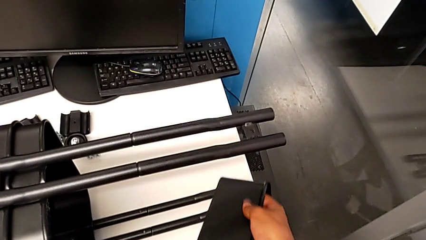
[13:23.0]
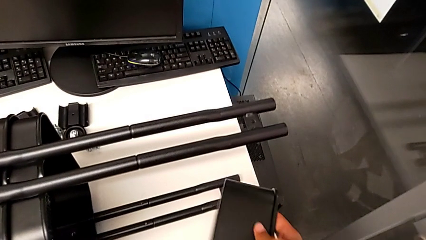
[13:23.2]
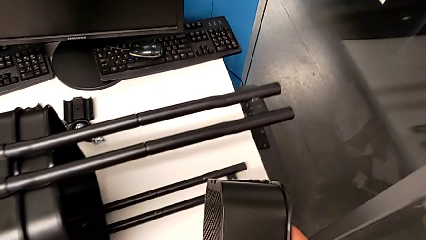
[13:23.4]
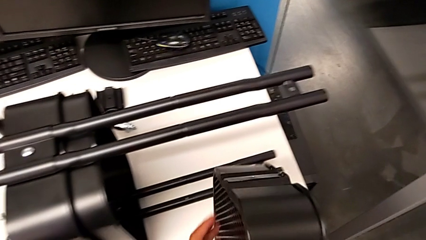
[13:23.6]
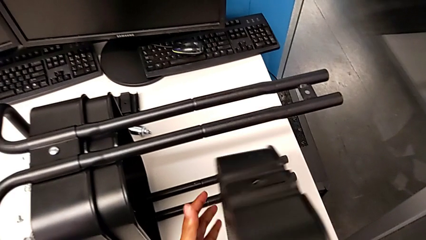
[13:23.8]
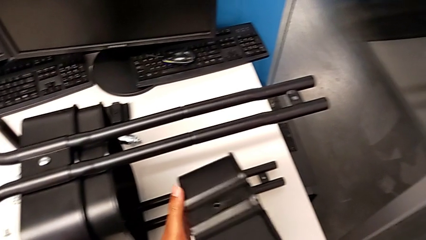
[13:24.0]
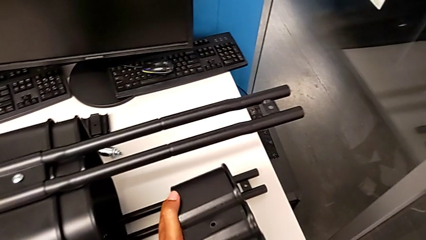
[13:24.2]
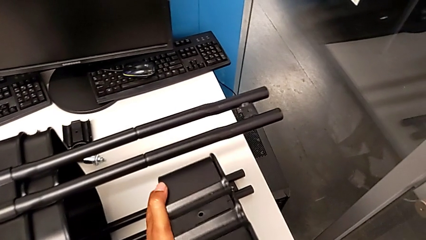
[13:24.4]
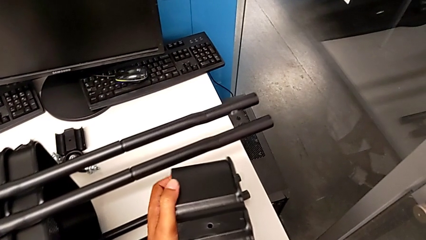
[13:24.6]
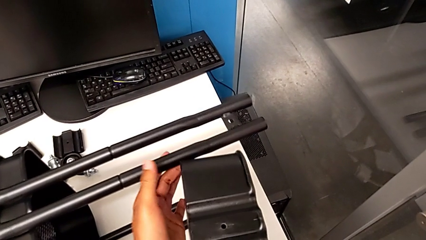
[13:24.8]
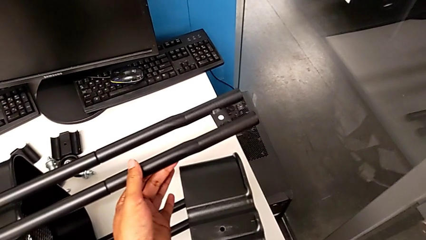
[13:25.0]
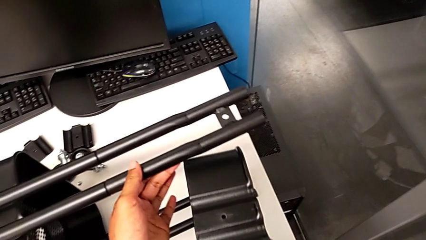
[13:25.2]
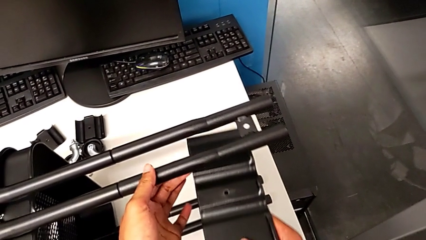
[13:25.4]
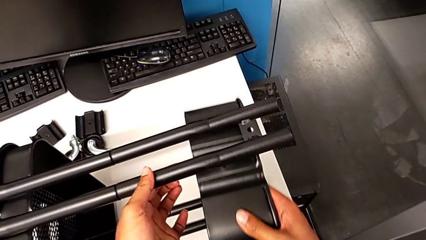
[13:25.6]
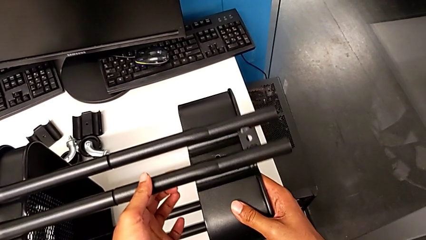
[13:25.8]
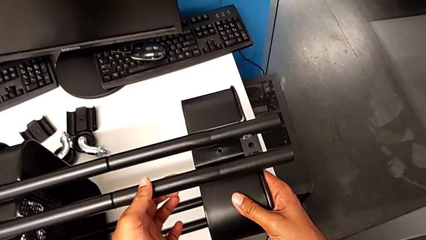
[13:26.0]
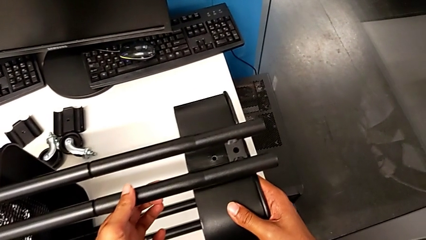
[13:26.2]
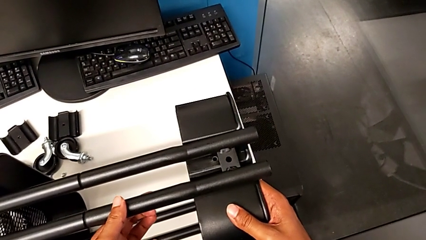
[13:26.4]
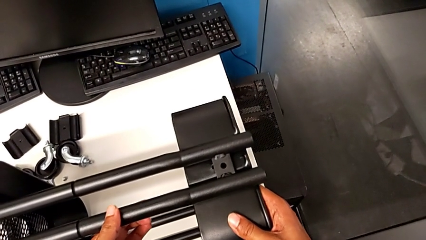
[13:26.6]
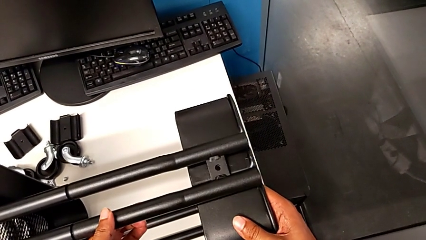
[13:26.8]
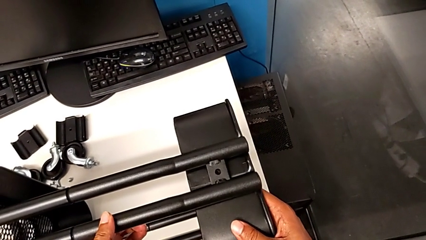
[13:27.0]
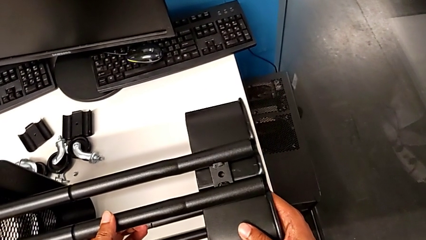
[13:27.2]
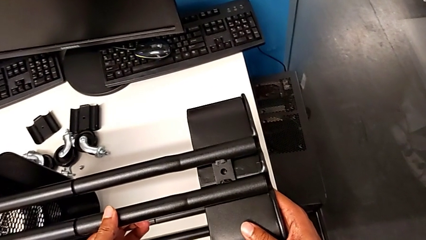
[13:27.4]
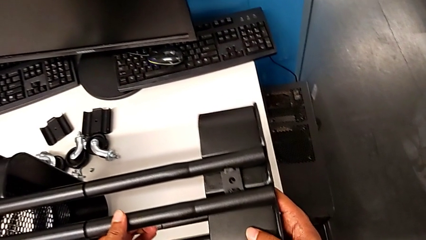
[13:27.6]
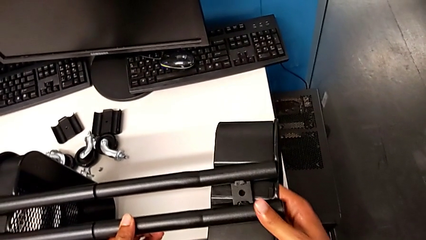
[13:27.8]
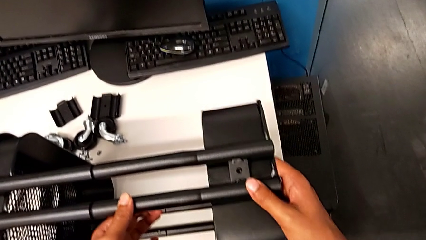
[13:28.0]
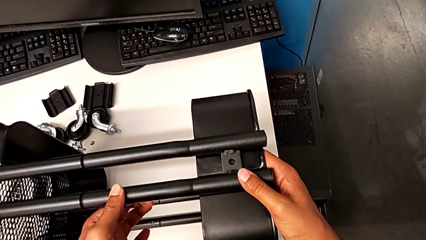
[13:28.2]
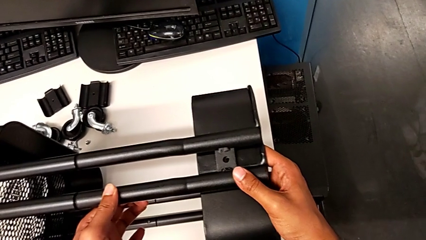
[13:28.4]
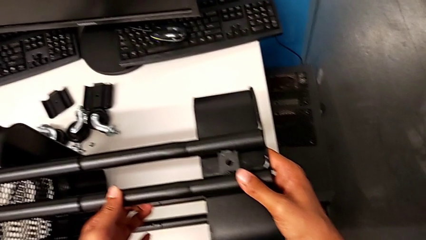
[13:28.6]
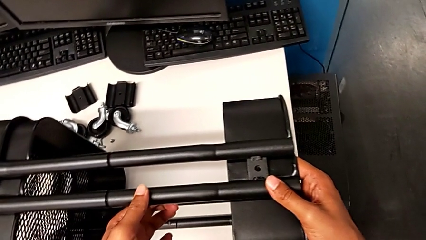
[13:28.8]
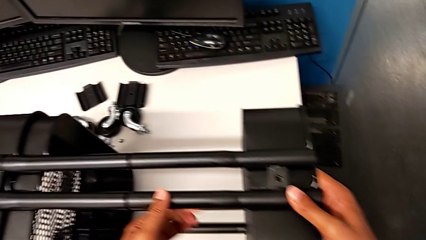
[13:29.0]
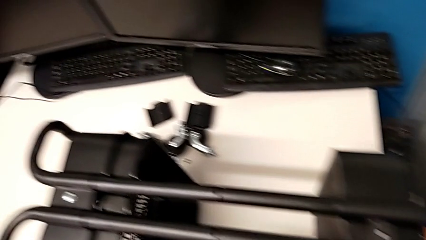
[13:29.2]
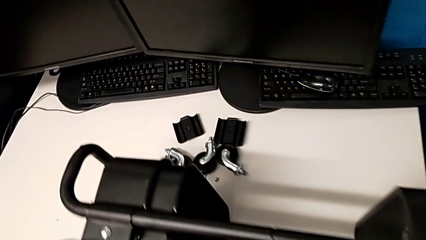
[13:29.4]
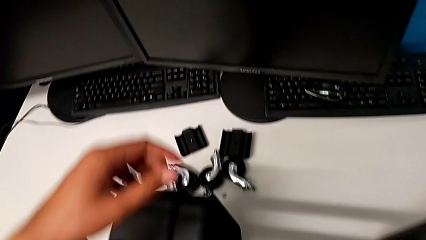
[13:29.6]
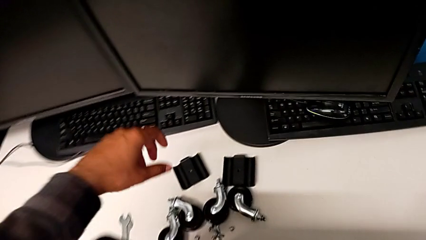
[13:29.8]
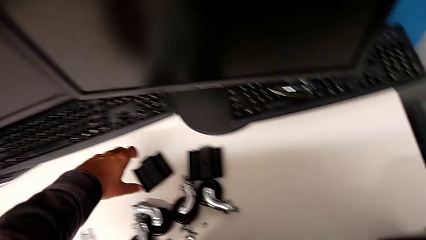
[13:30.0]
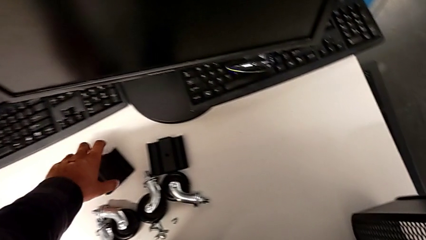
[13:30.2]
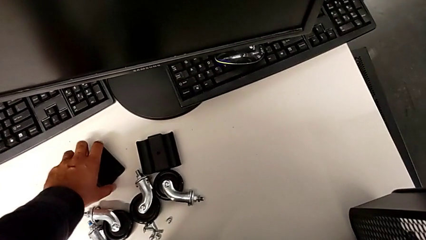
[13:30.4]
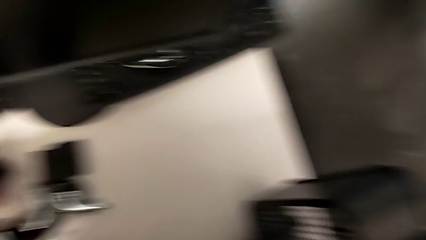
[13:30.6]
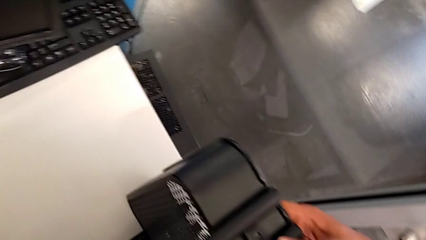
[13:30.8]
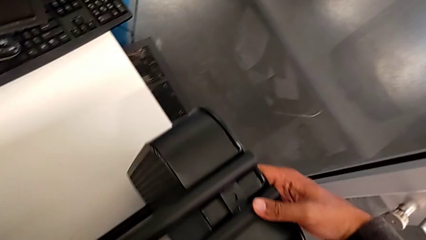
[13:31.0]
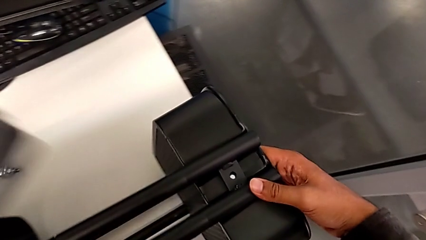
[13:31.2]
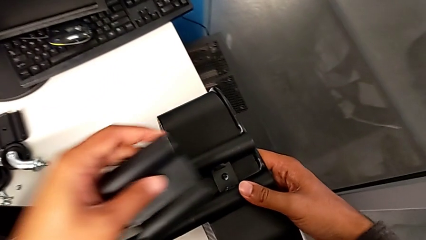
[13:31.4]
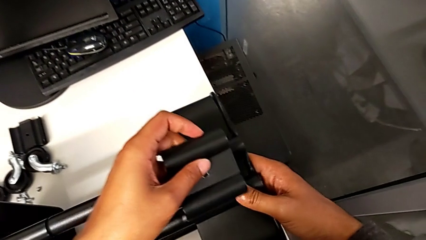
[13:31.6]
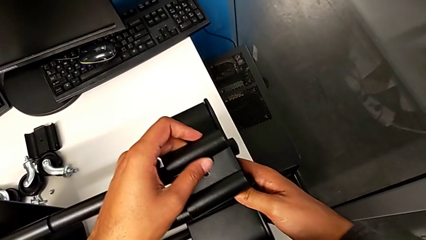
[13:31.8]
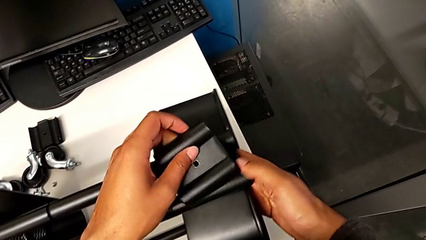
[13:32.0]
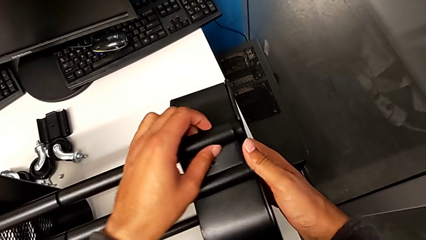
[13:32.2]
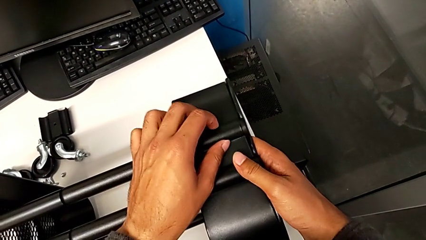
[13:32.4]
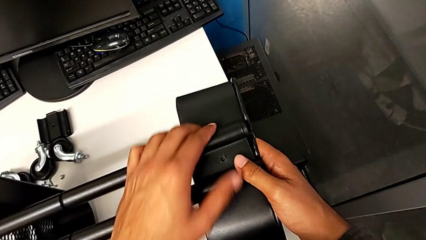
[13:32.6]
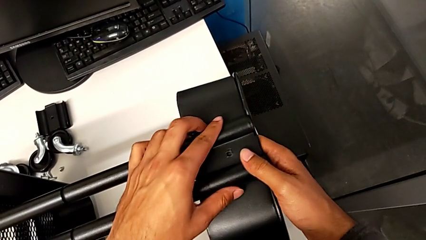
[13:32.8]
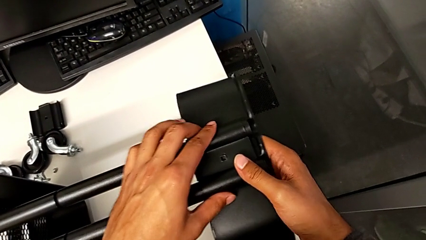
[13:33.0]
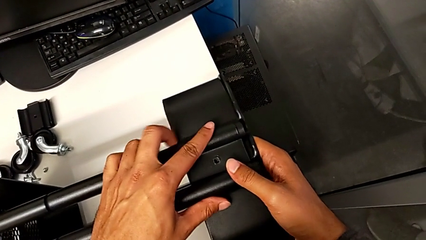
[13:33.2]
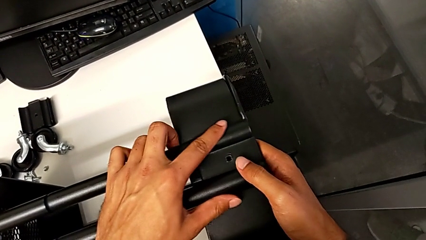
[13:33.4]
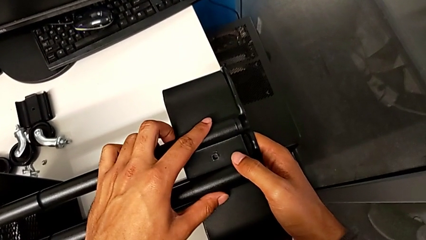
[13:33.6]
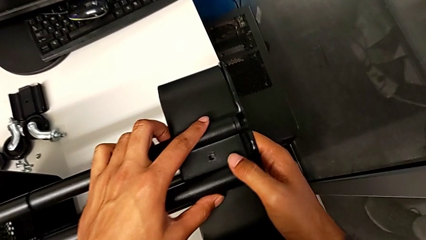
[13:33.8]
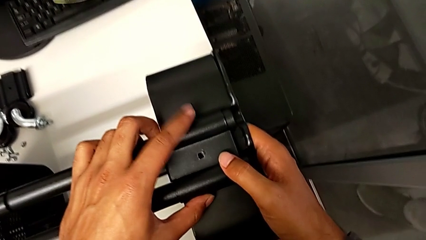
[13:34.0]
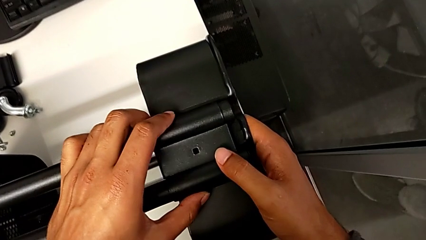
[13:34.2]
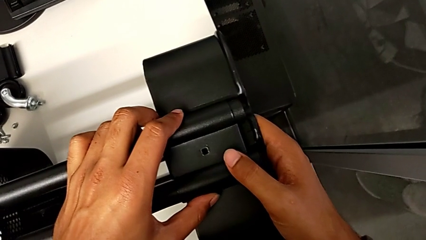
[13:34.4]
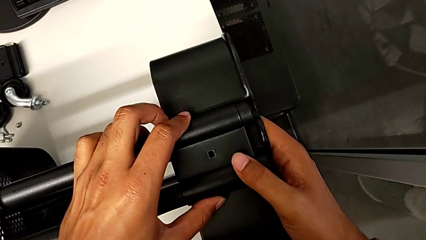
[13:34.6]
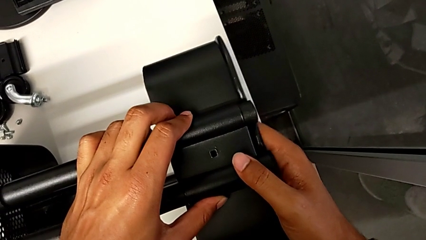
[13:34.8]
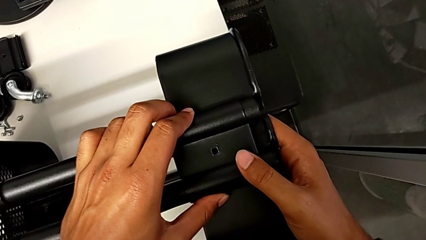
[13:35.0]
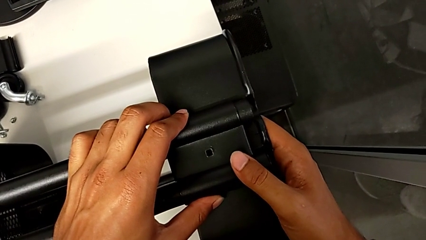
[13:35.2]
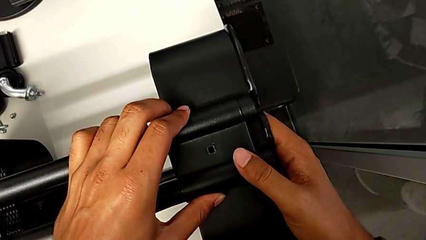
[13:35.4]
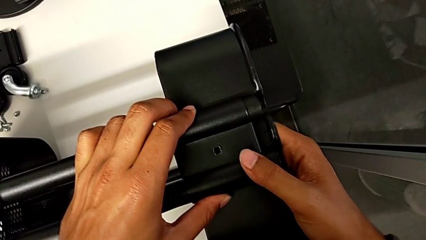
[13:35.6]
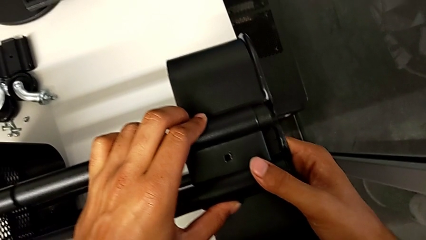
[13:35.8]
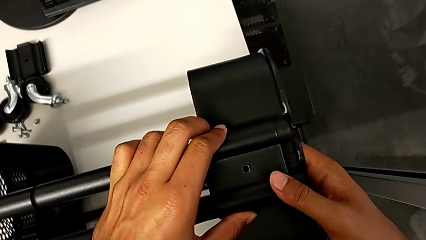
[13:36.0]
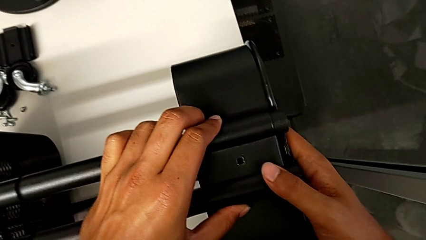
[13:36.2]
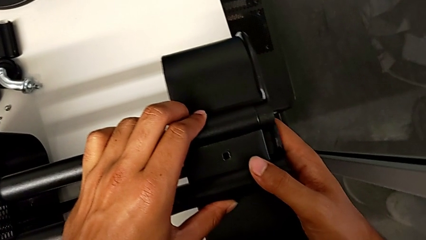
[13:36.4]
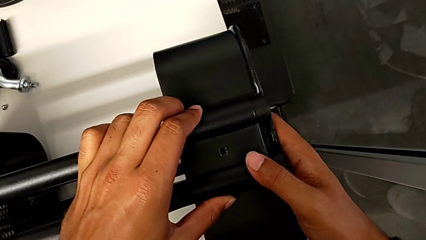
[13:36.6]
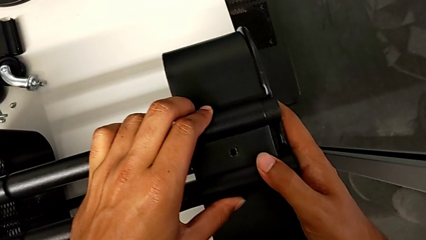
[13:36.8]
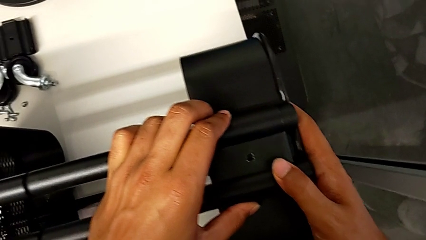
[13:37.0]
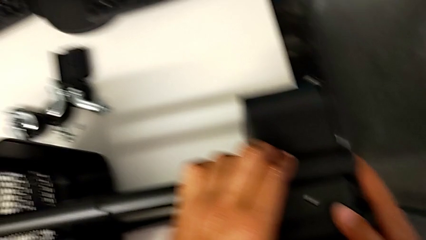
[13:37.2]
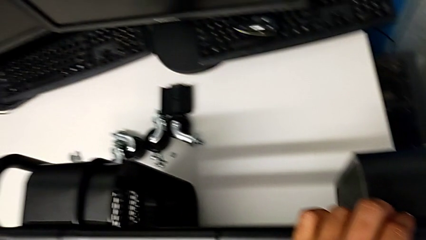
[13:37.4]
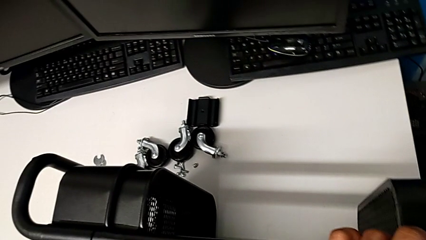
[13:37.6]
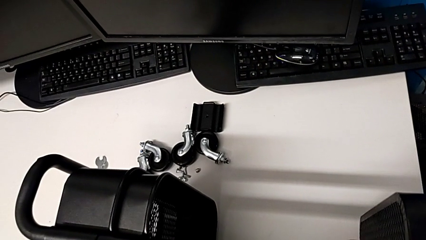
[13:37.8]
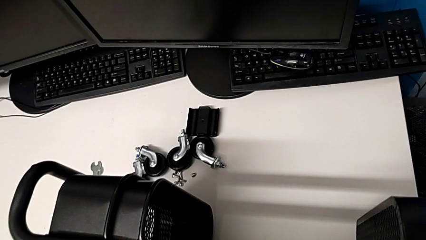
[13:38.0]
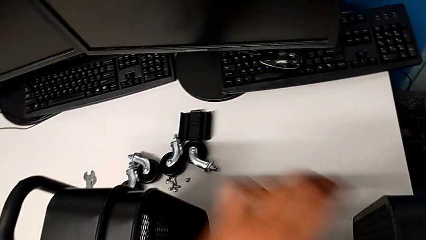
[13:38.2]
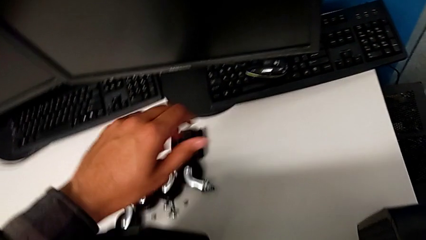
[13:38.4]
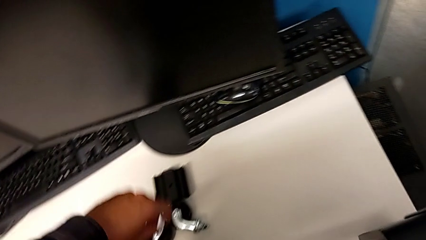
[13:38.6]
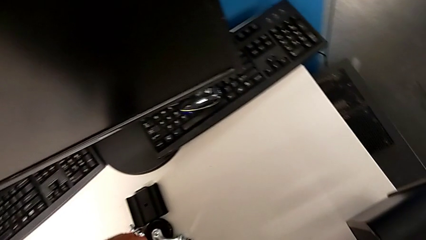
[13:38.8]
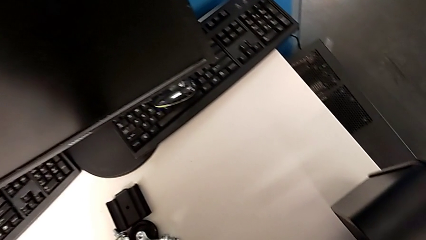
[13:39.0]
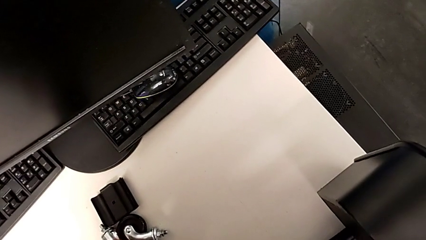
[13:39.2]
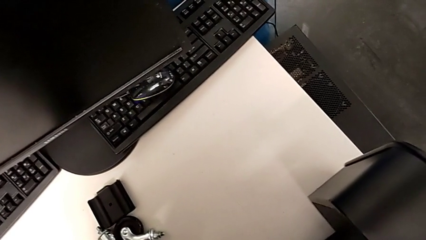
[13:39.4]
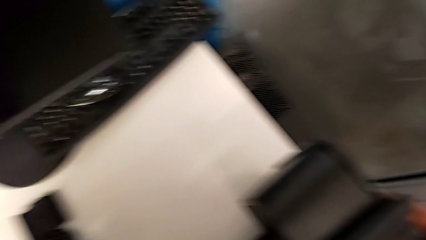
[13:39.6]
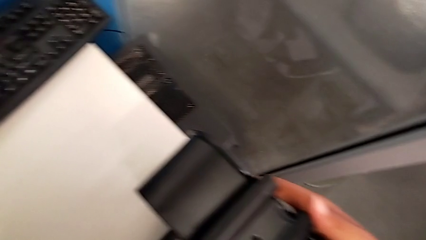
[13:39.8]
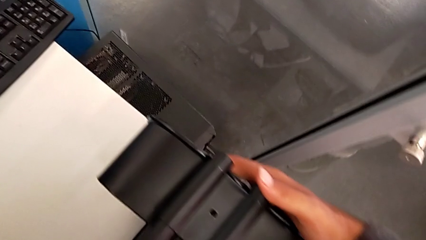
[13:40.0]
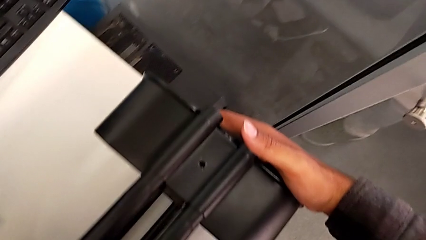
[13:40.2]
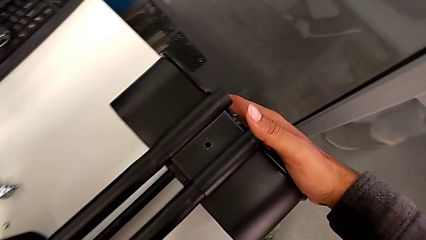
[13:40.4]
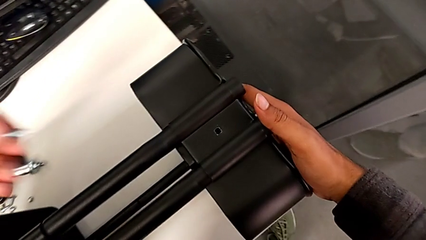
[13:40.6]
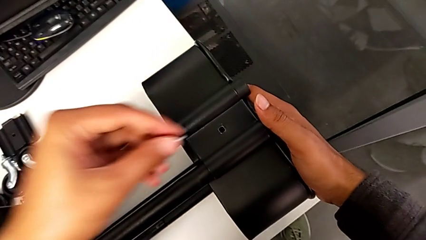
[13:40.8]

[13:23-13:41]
The camera wearer is inserting the biggest tray. They grab the bracket, align it and grab the screw.
